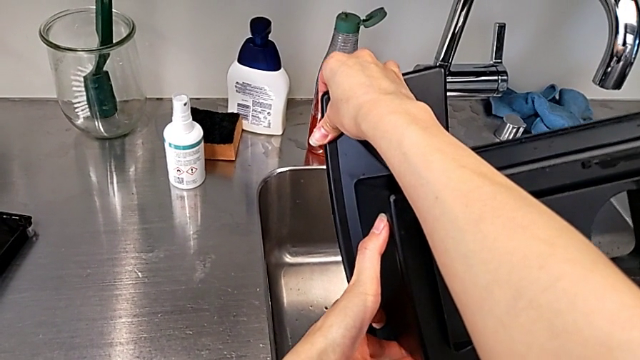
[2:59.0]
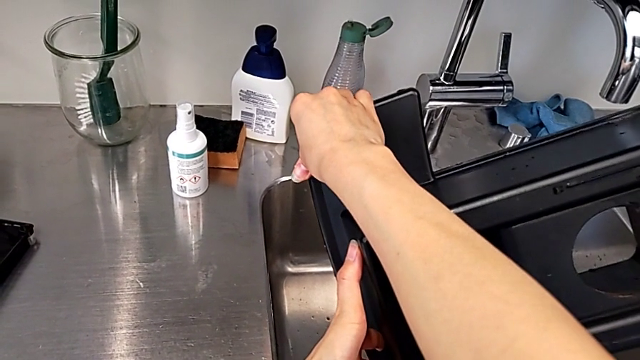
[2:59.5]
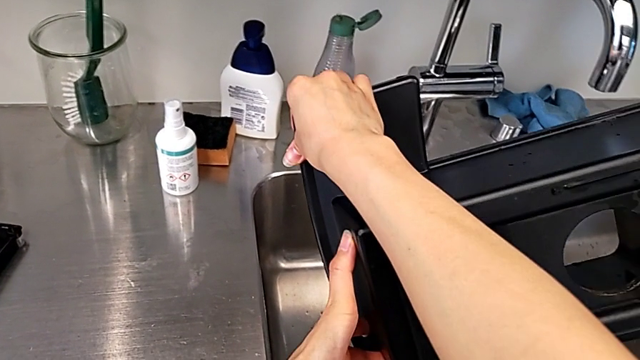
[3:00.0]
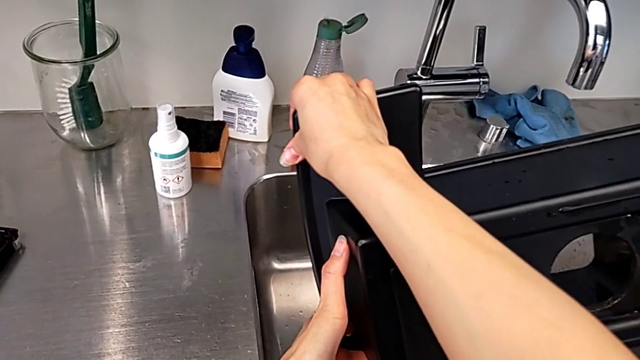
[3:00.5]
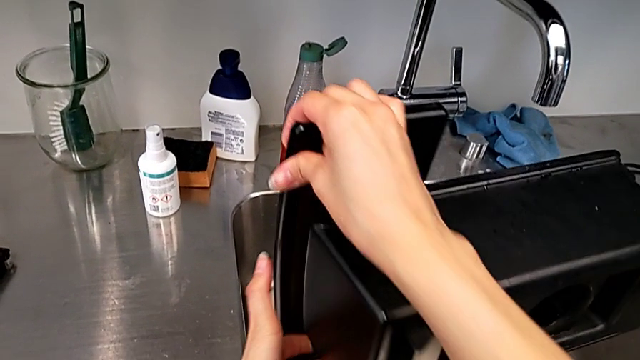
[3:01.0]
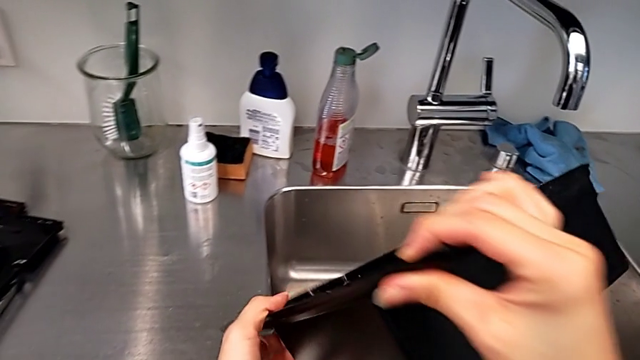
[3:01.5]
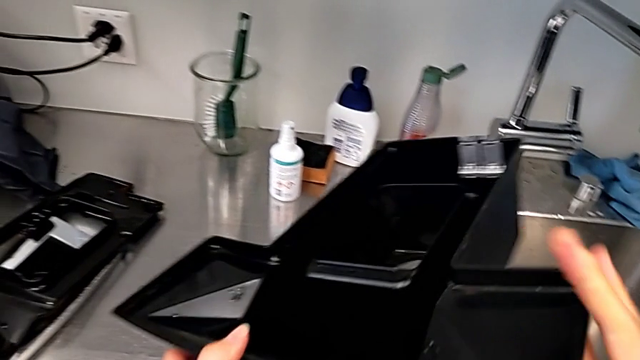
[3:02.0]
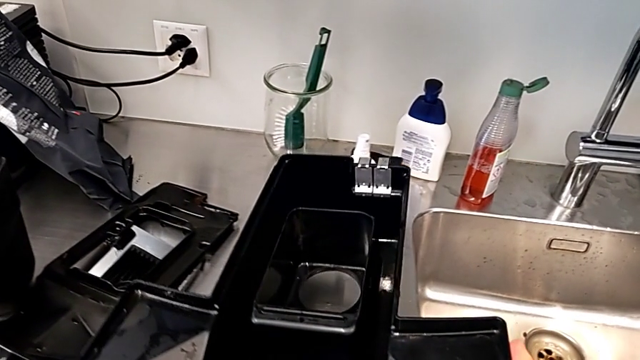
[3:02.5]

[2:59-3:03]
The camera wearer is emptying the drip tray. They place the drip tray.

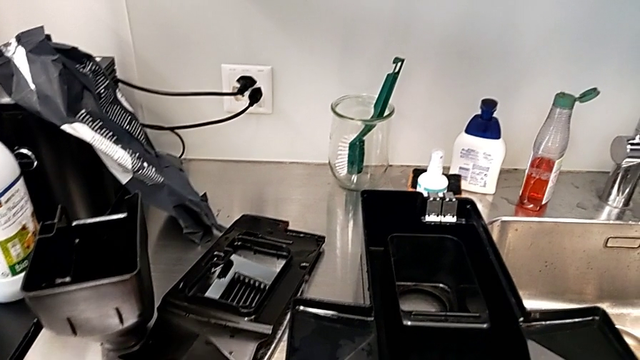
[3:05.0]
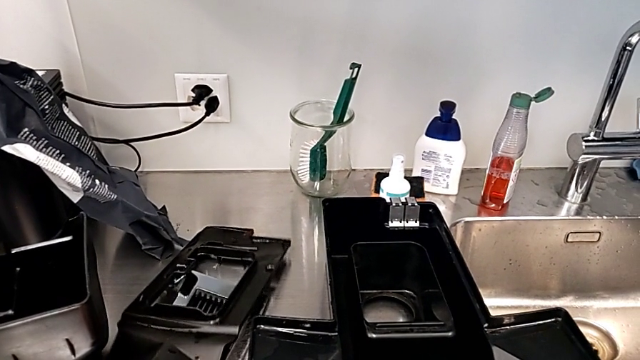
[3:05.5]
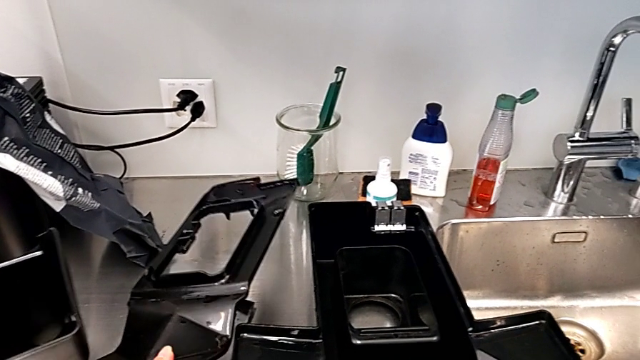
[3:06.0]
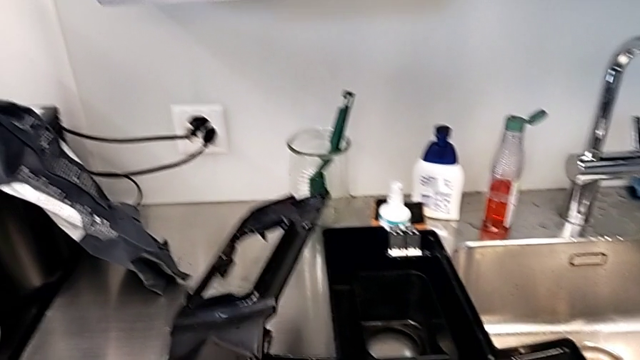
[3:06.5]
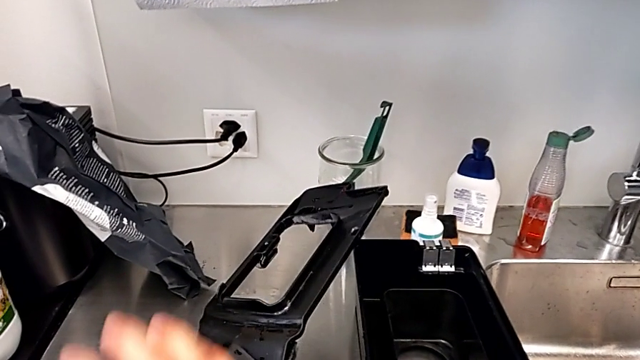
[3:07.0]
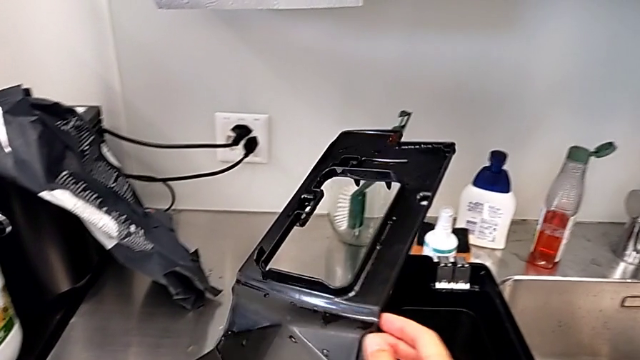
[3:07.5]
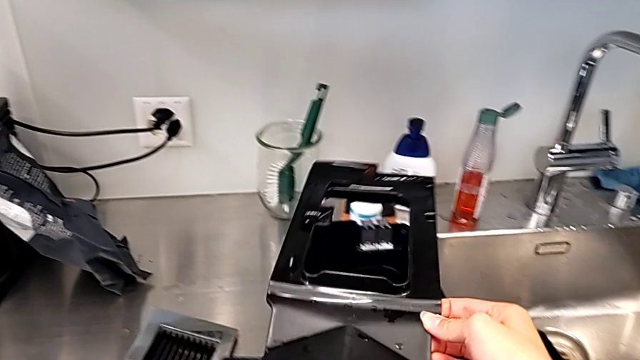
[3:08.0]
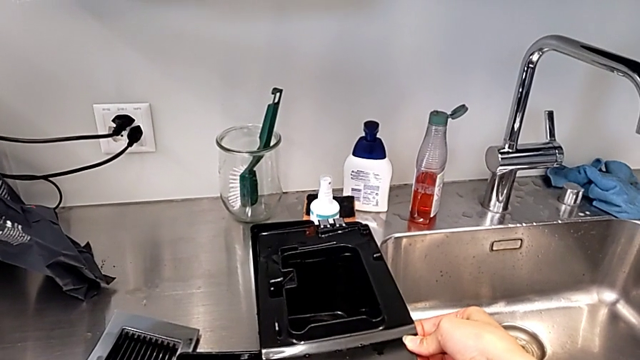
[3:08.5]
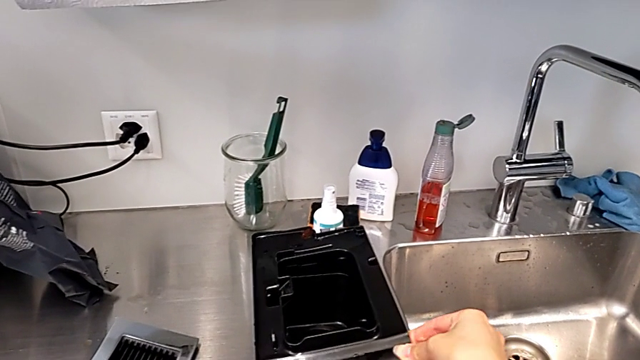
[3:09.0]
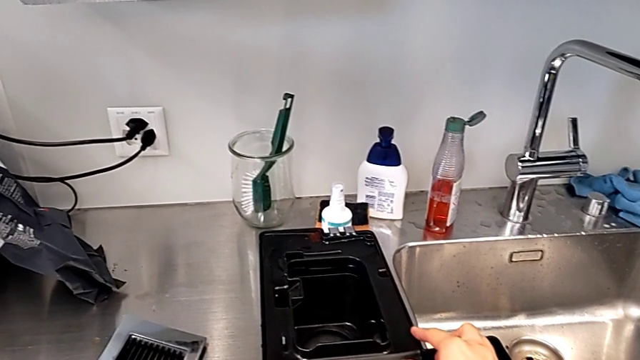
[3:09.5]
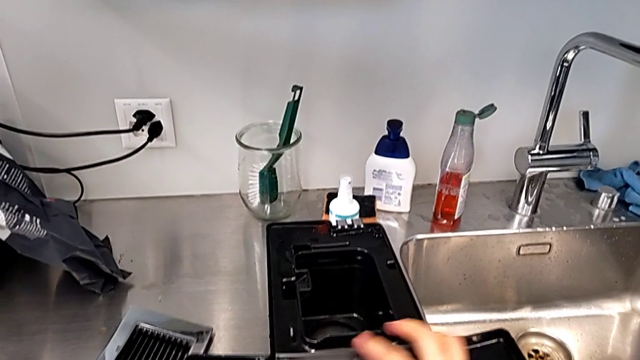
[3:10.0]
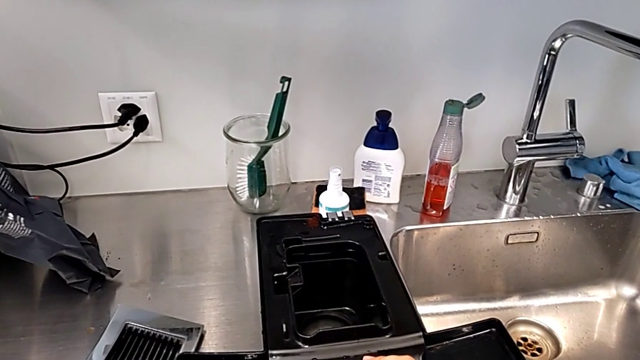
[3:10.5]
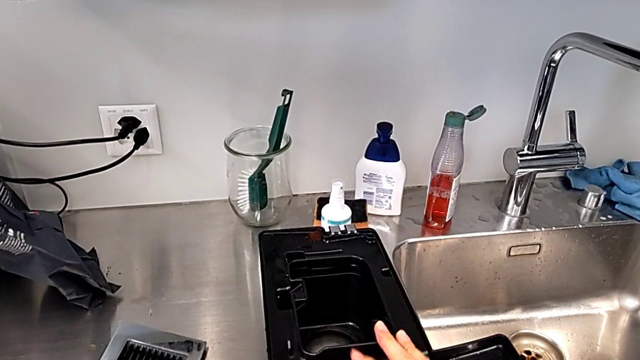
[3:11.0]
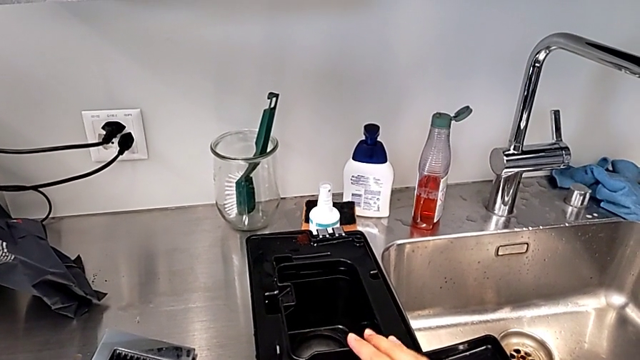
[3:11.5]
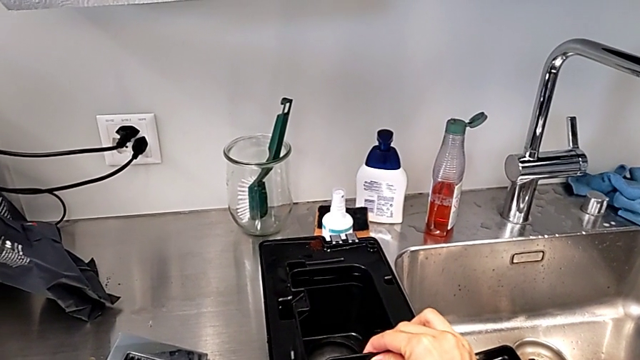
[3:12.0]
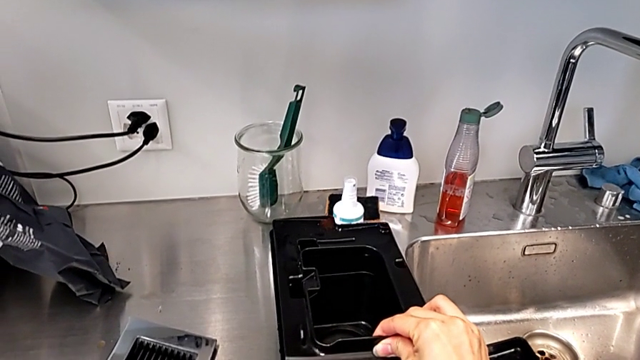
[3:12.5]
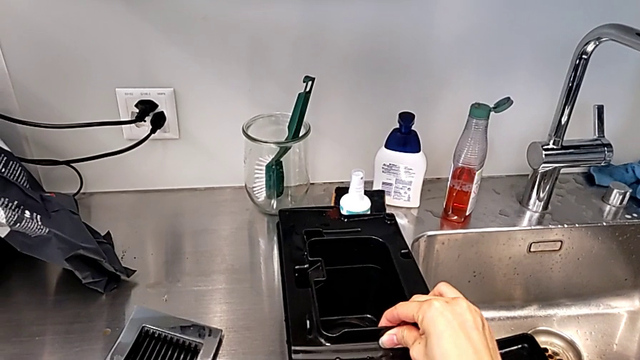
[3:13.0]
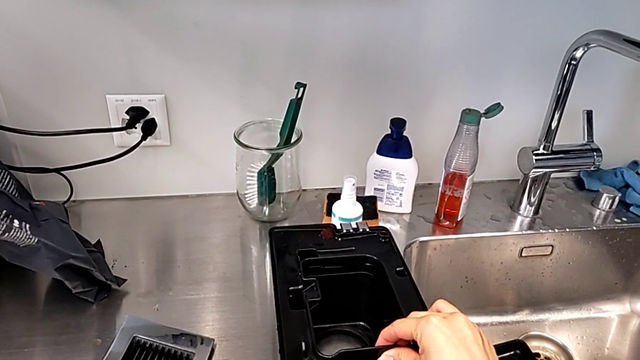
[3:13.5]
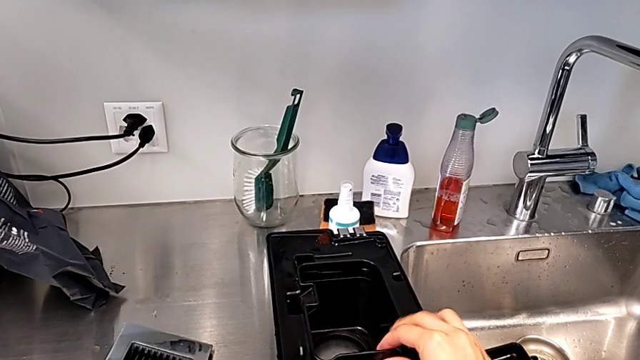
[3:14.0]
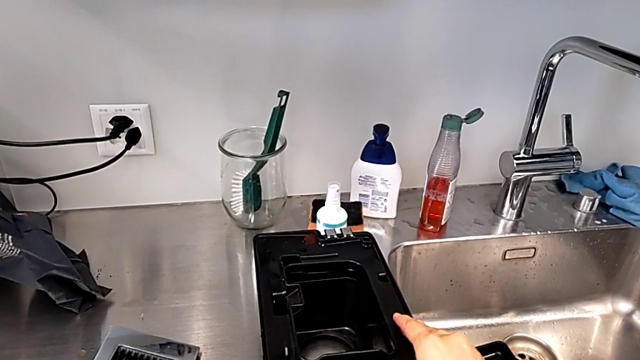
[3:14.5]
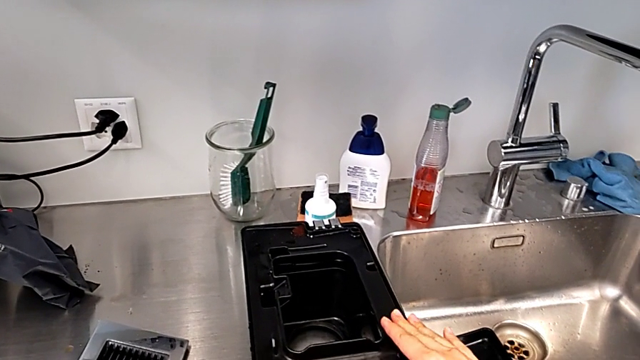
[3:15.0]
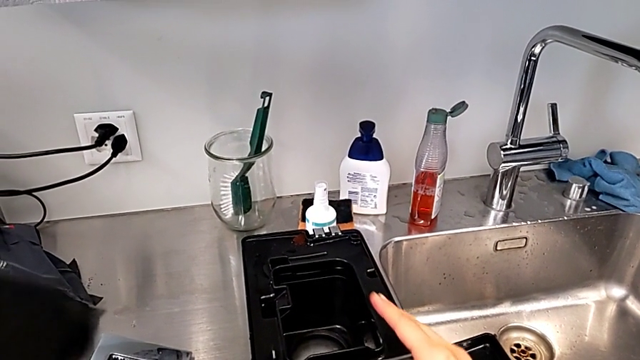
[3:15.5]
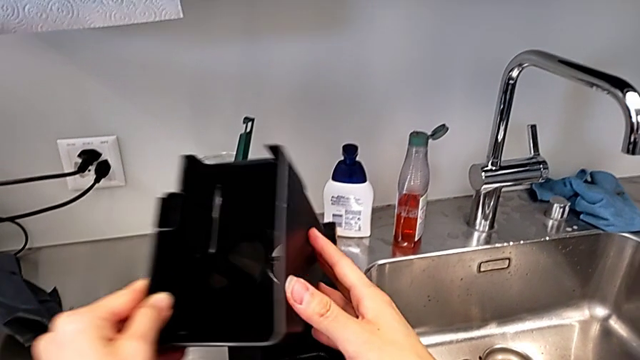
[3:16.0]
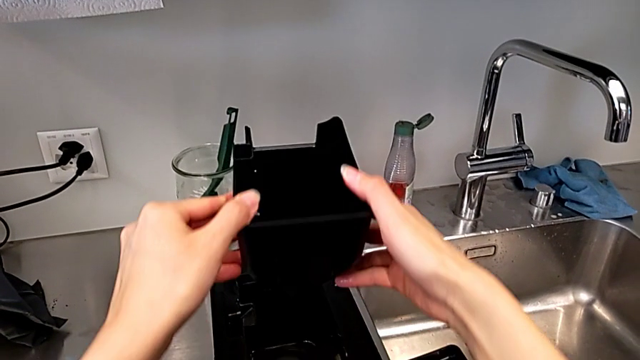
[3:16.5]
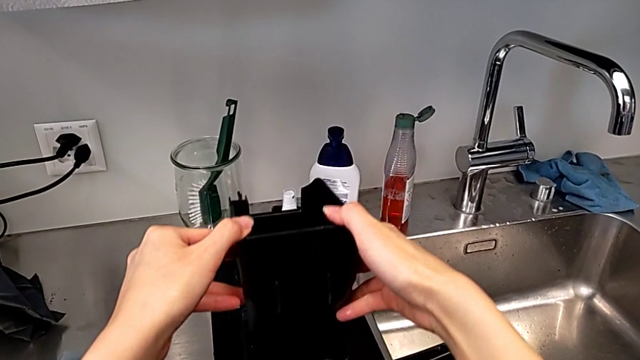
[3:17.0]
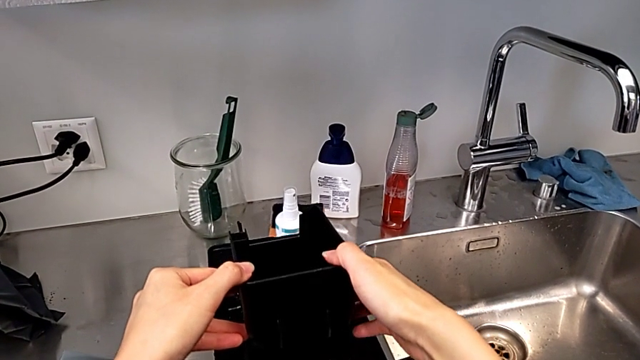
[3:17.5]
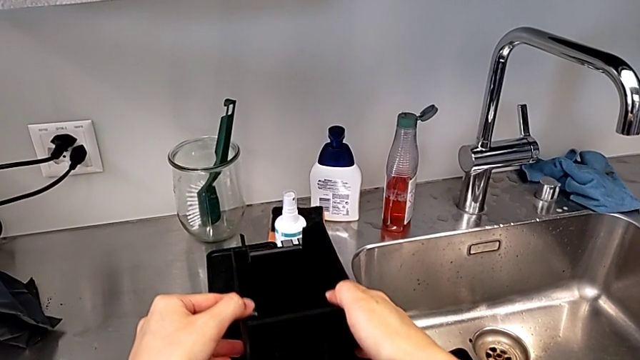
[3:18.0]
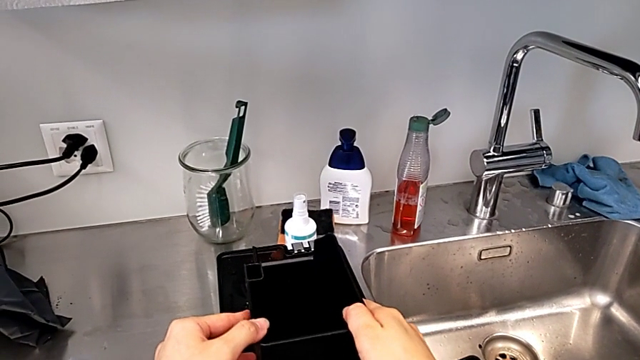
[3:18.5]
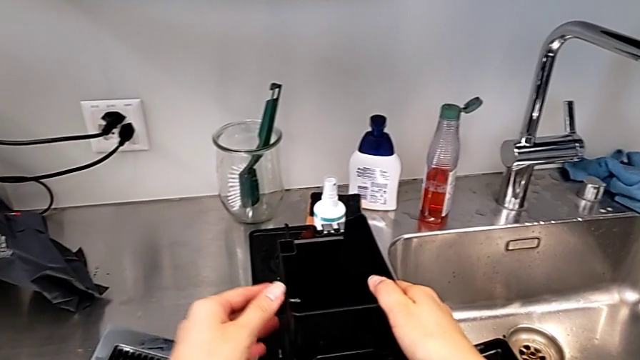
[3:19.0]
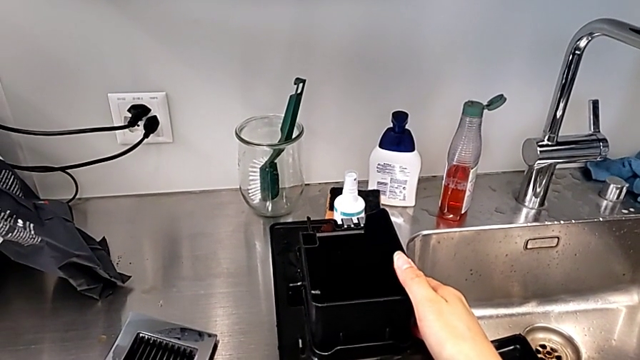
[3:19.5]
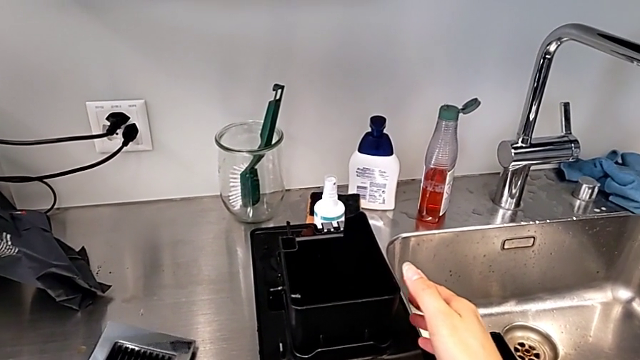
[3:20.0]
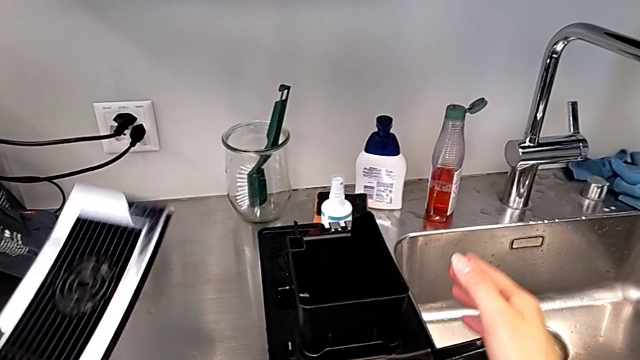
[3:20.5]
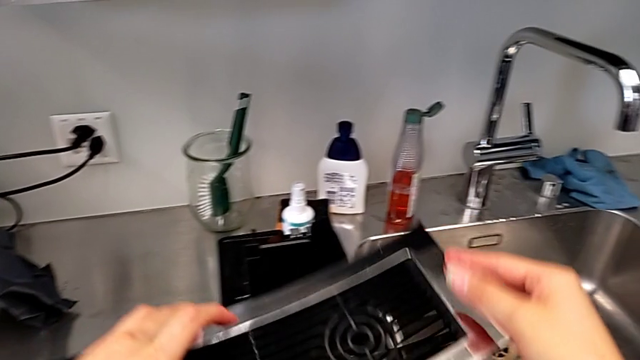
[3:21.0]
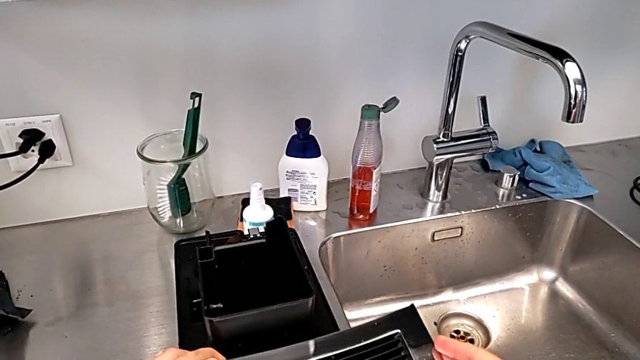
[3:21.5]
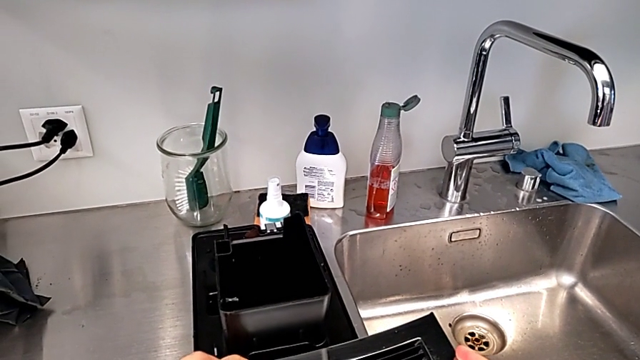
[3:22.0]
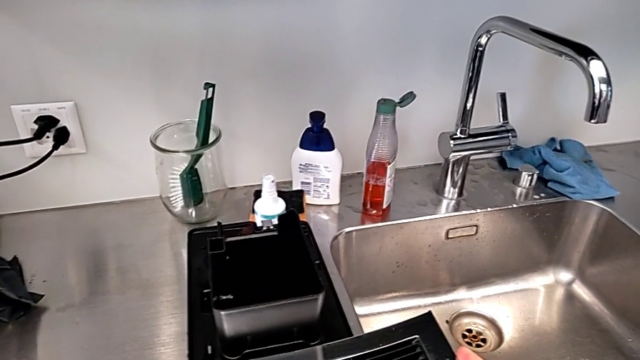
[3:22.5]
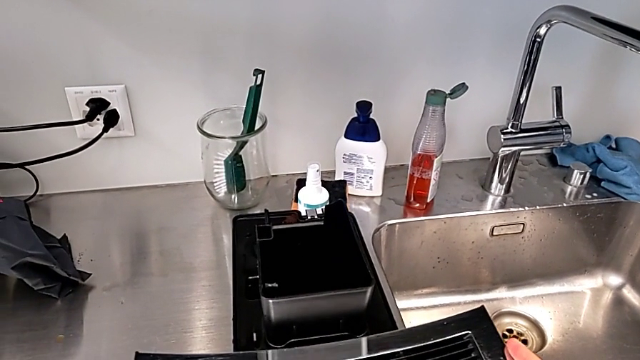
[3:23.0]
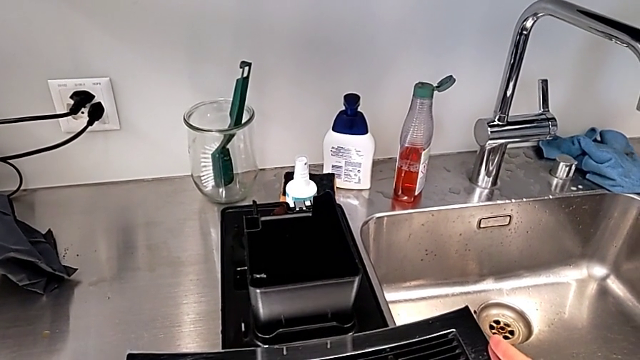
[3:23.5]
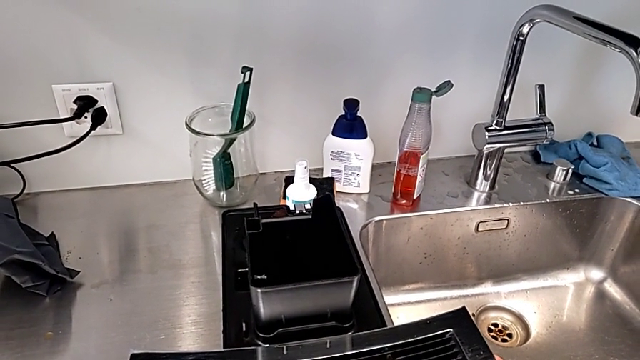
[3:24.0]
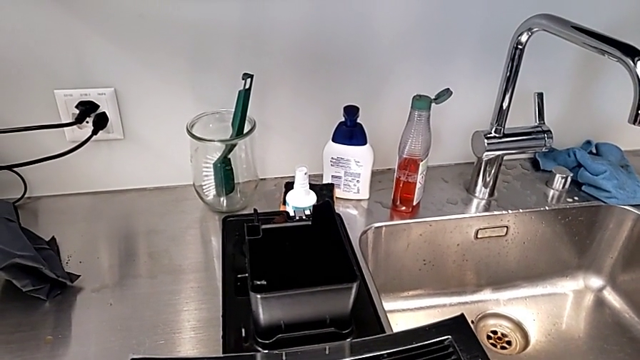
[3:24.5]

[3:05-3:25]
The camera wearer is assembling the drip tray in the espresso machine. They grab the drip tray, assemble it twice, grab the top drip tray and assemble it.
